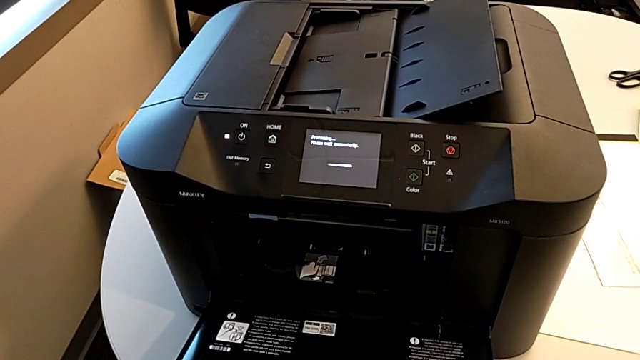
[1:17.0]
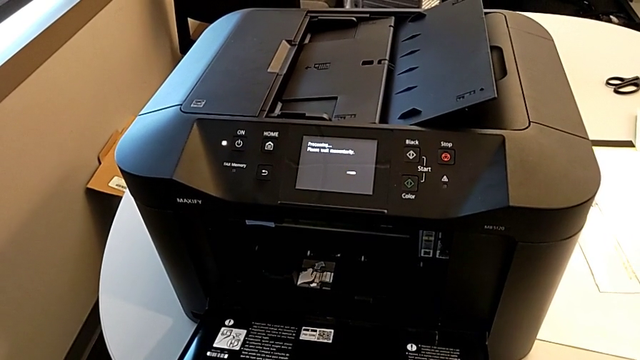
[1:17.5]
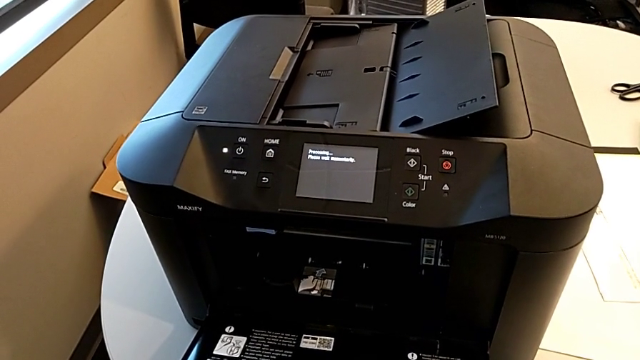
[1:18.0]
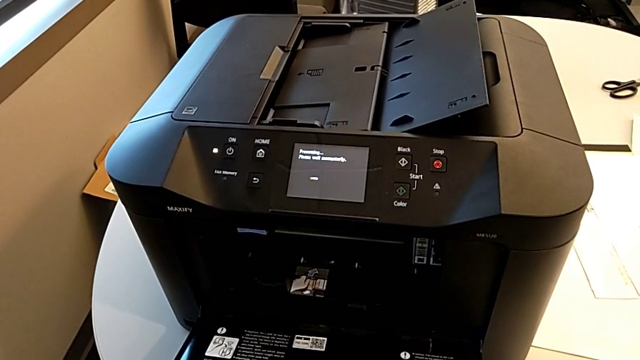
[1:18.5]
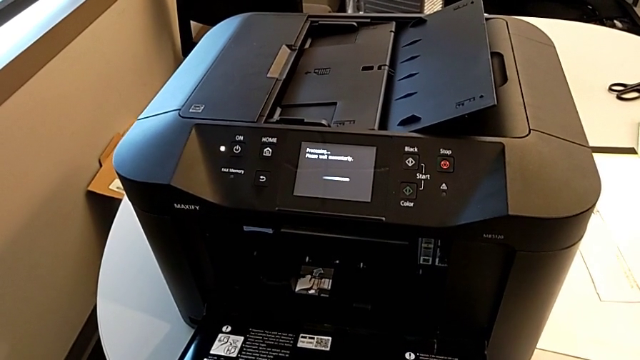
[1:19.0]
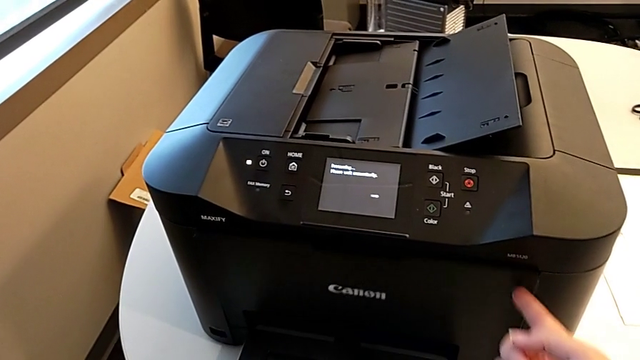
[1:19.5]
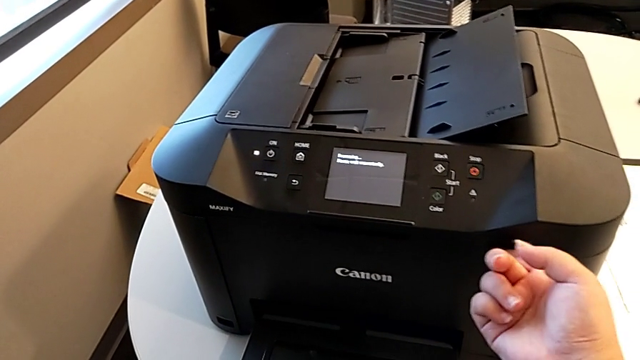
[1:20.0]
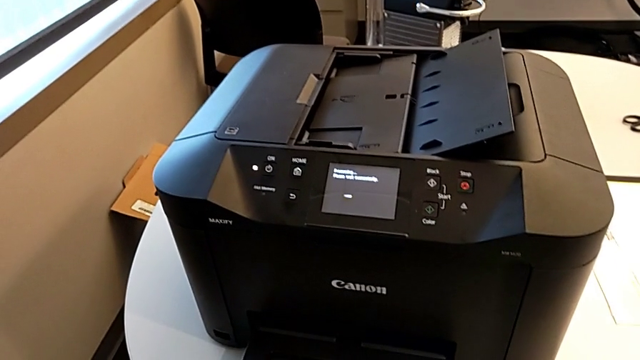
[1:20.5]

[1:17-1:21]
The camera wearer is changing the color ink cartridges. They close the cartridge gate.

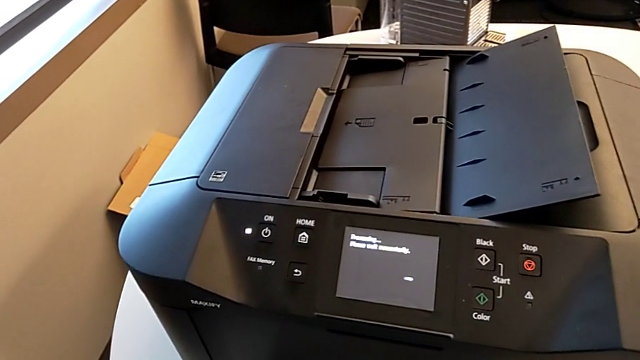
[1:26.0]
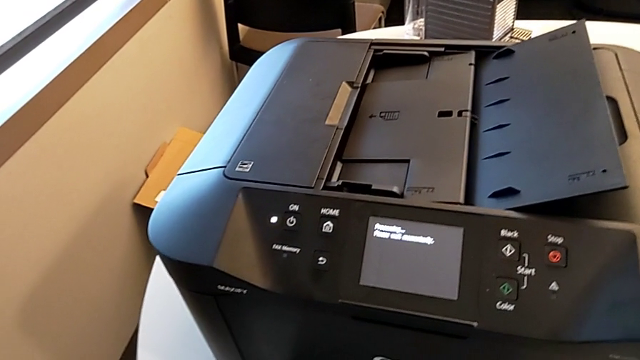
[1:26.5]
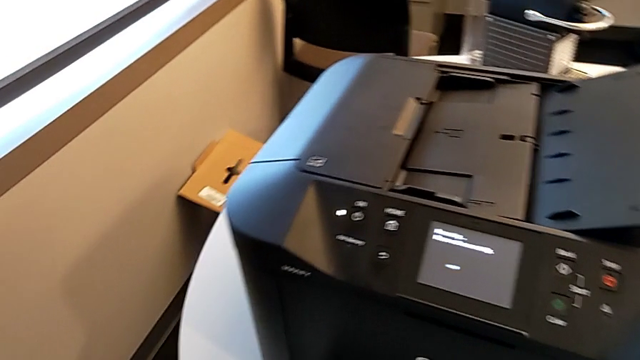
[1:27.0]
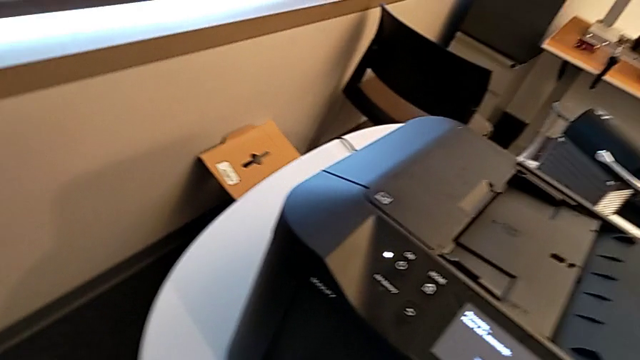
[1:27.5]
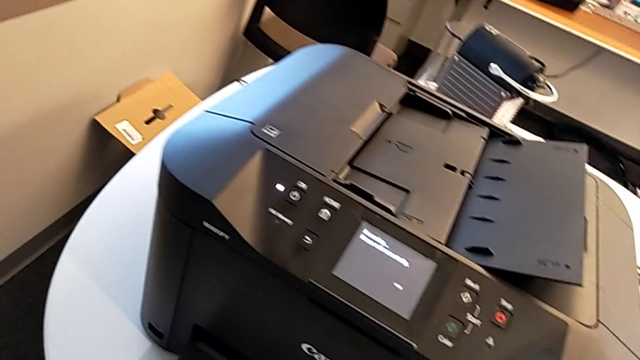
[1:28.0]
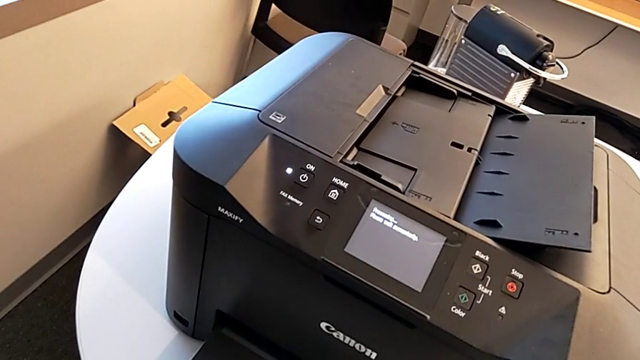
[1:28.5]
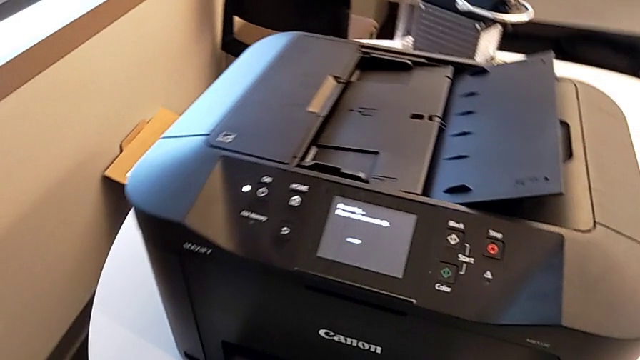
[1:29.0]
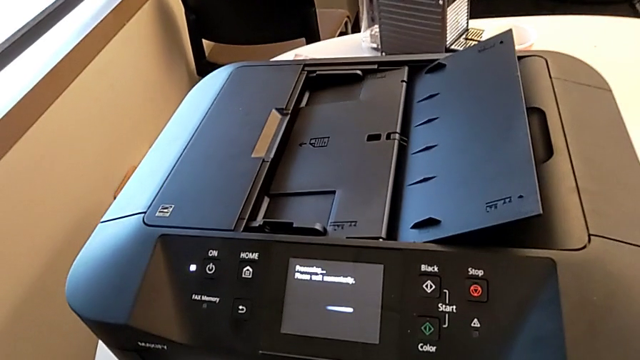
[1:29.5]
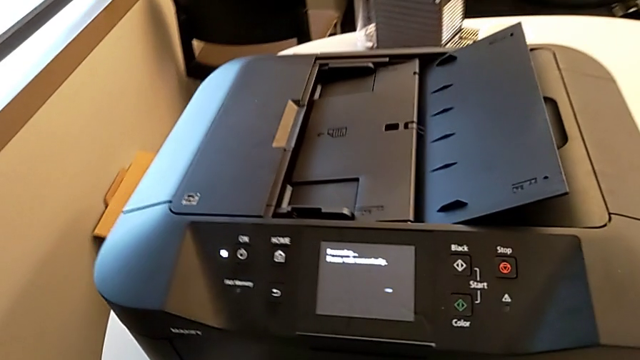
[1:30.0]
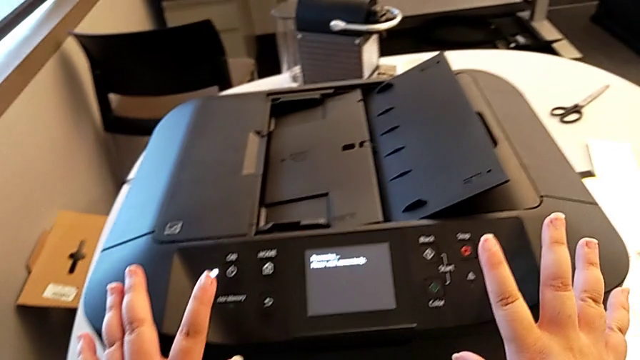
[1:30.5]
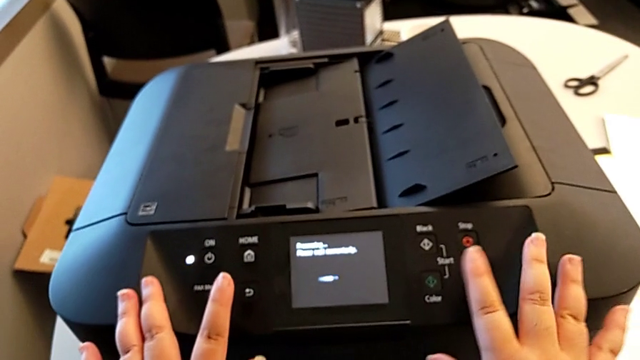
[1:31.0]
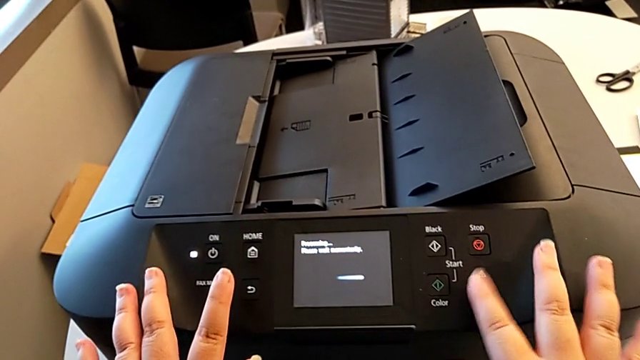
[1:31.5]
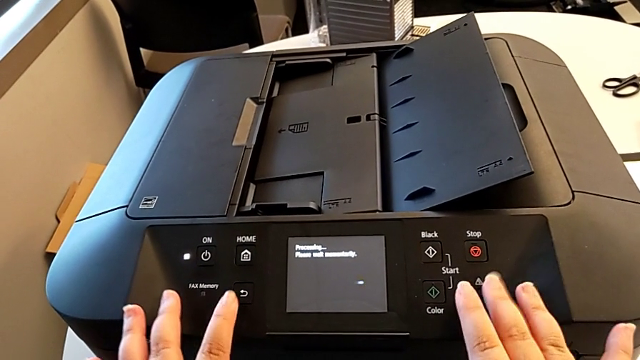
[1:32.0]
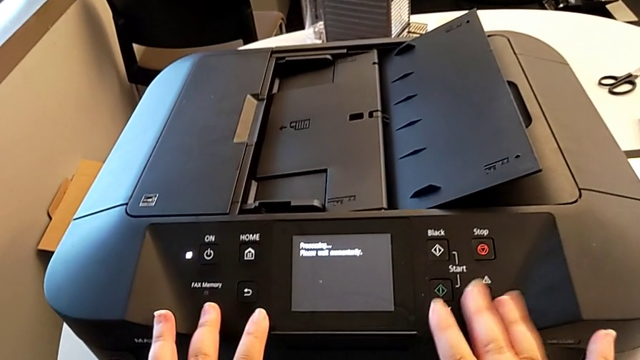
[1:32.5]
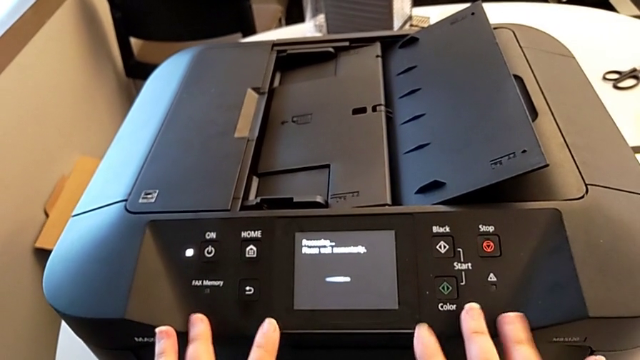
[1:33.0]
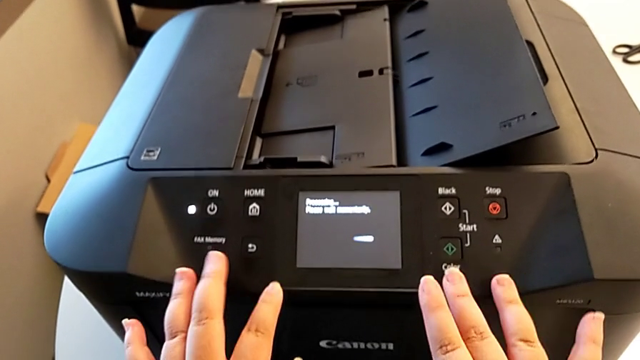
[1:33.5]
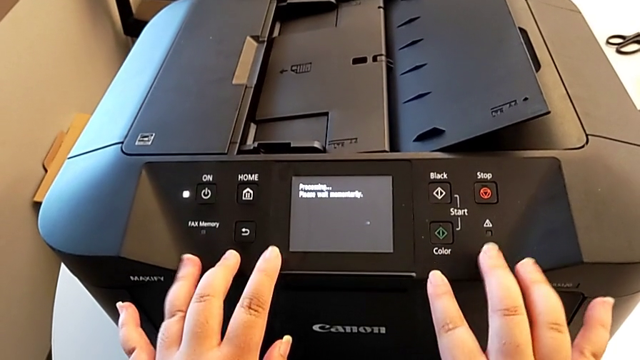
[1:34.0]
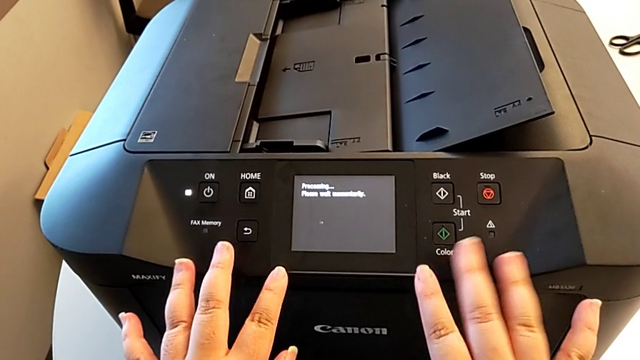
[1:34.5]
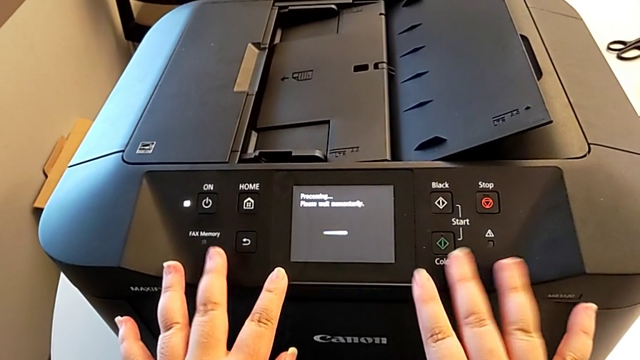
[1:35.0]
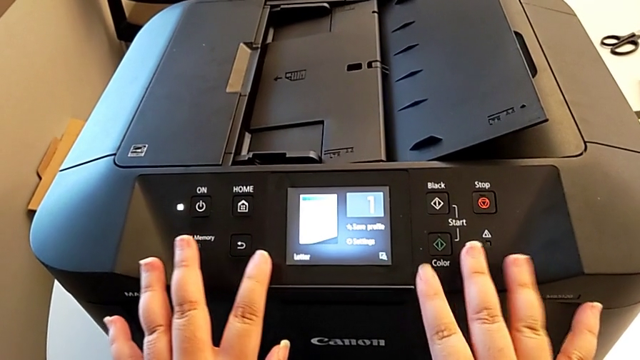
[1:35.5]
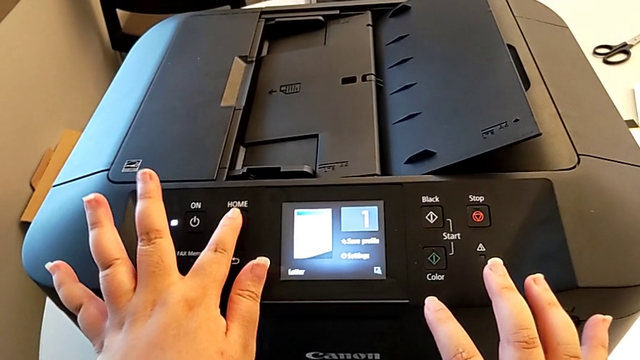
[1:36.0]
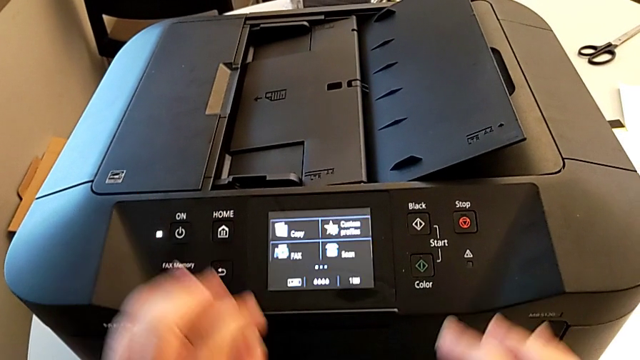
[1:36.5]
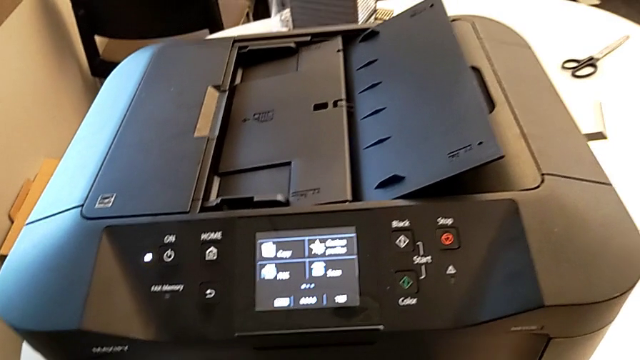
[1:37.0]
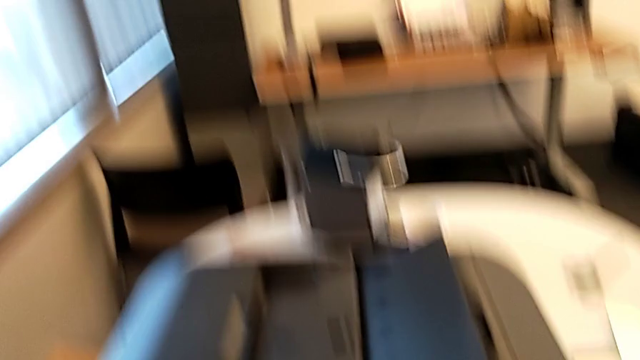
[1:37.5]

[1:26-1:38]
The camera wearer closes the printer. They wrongly touch the printer and press the button.
